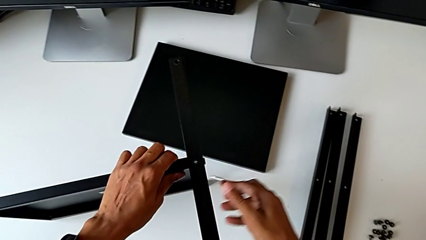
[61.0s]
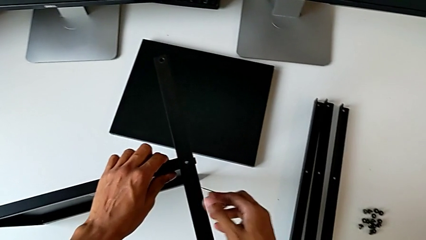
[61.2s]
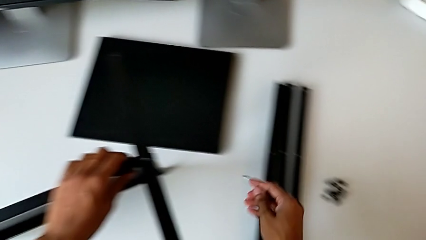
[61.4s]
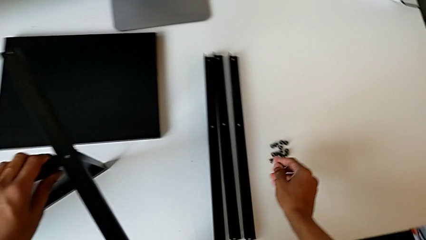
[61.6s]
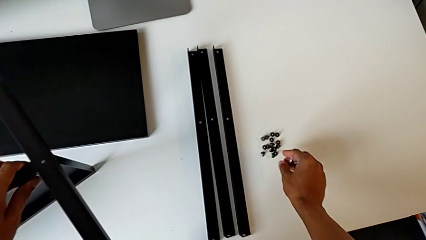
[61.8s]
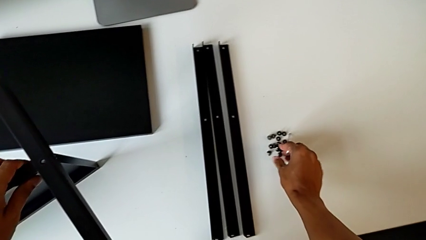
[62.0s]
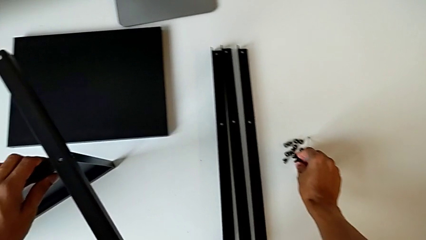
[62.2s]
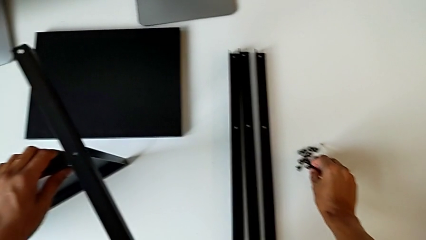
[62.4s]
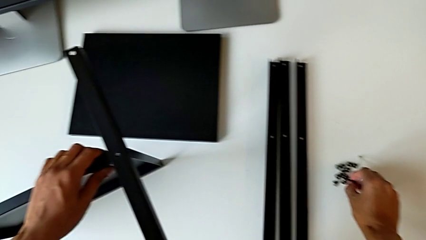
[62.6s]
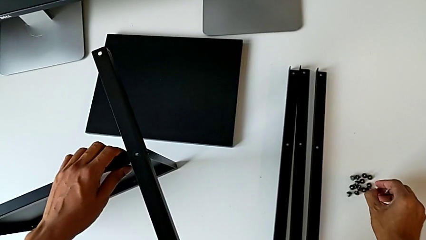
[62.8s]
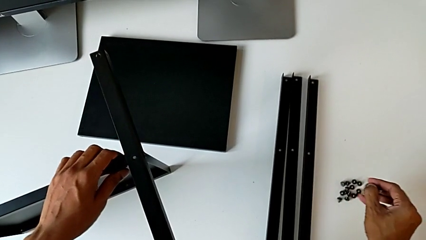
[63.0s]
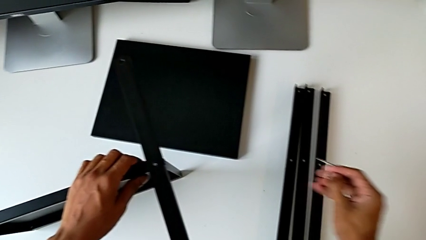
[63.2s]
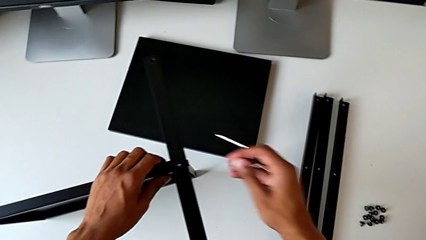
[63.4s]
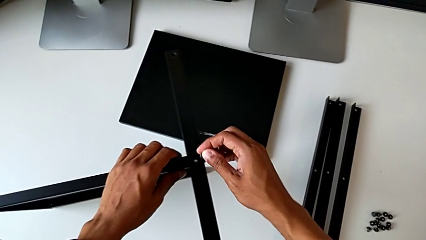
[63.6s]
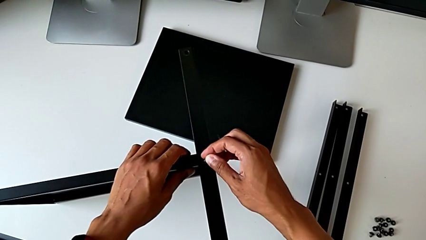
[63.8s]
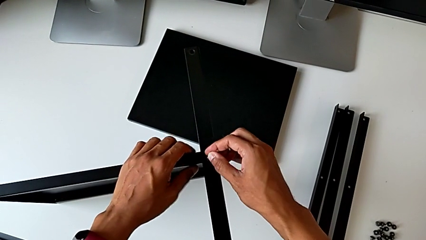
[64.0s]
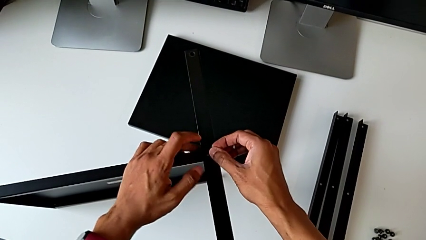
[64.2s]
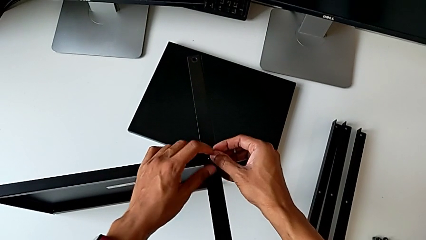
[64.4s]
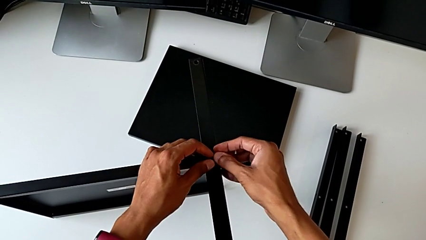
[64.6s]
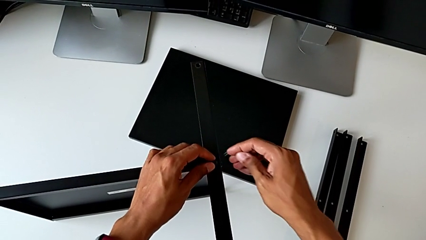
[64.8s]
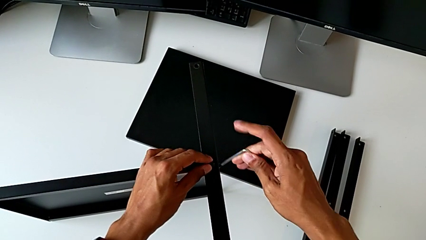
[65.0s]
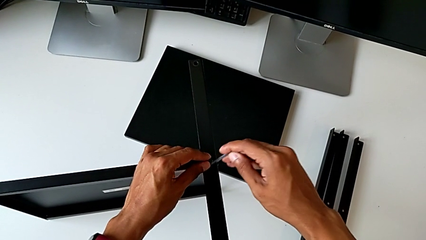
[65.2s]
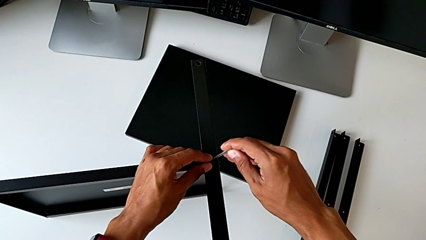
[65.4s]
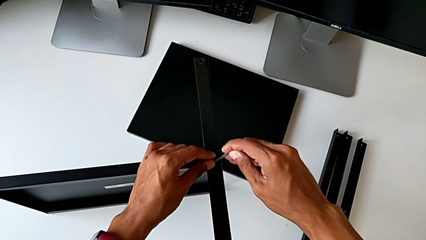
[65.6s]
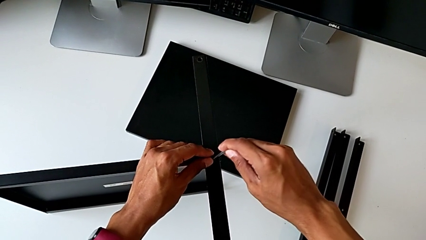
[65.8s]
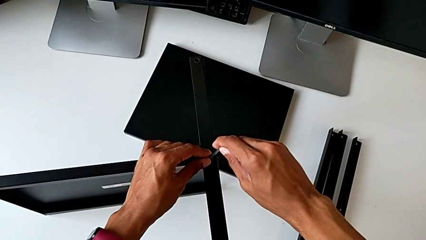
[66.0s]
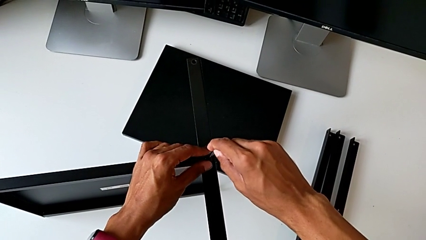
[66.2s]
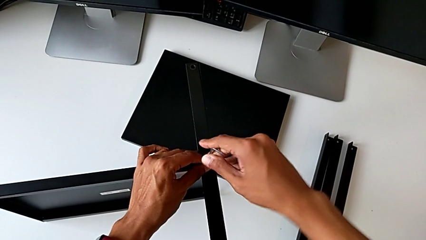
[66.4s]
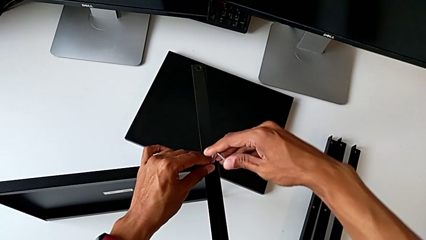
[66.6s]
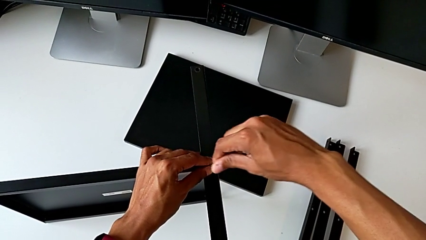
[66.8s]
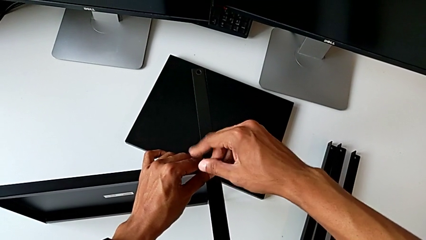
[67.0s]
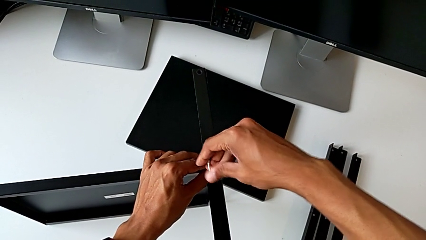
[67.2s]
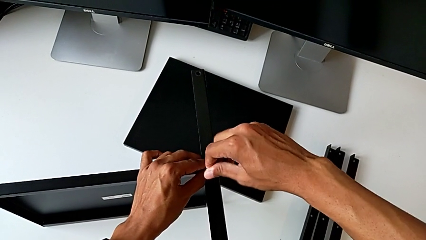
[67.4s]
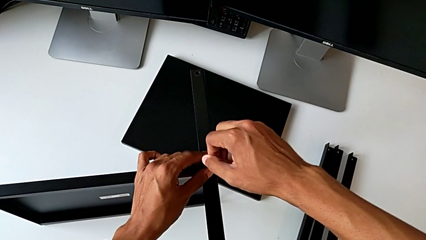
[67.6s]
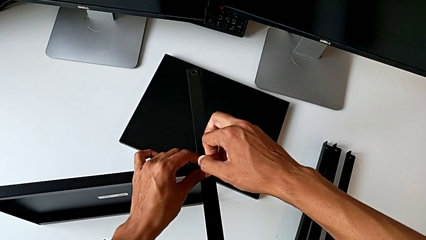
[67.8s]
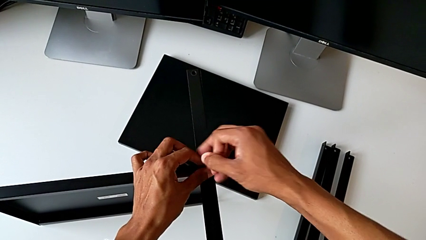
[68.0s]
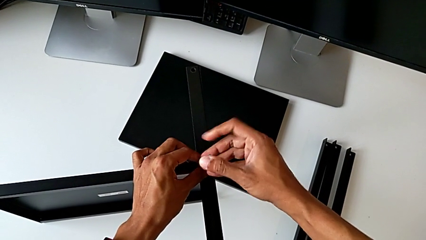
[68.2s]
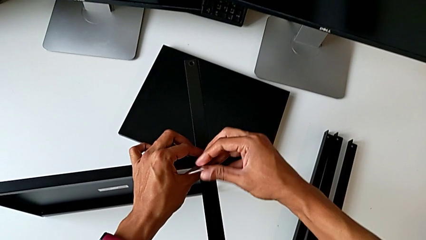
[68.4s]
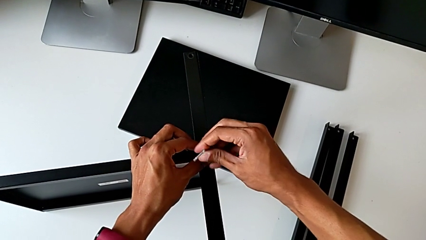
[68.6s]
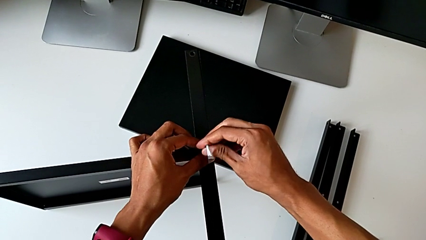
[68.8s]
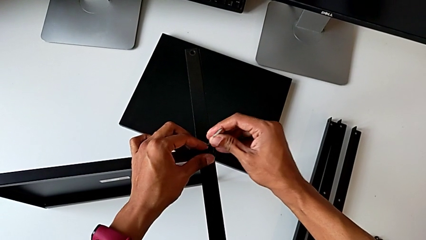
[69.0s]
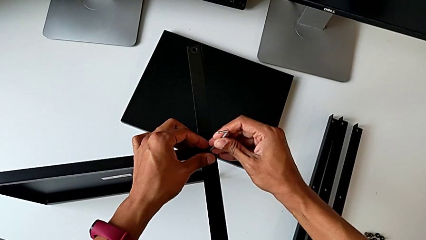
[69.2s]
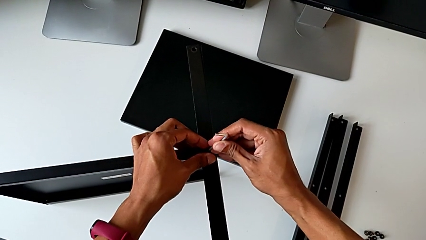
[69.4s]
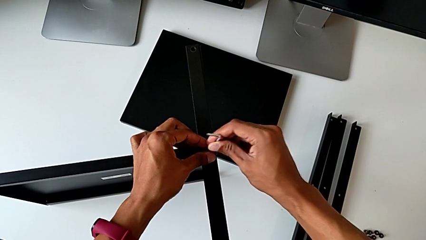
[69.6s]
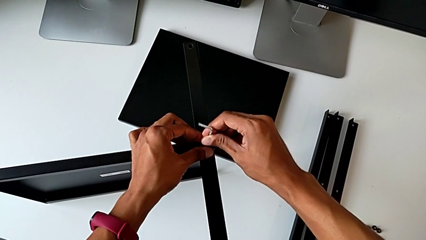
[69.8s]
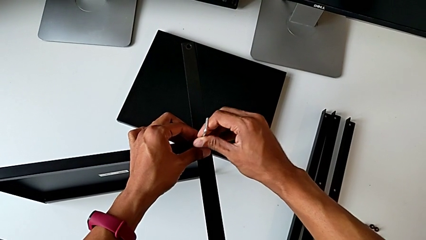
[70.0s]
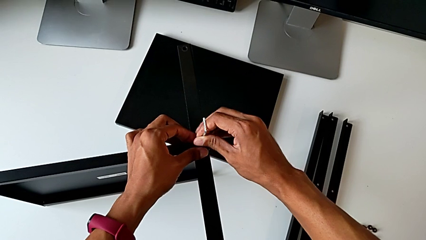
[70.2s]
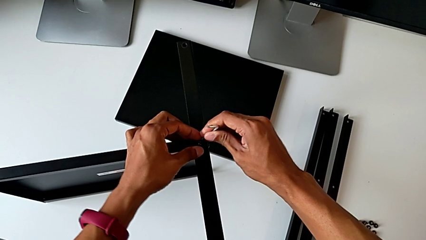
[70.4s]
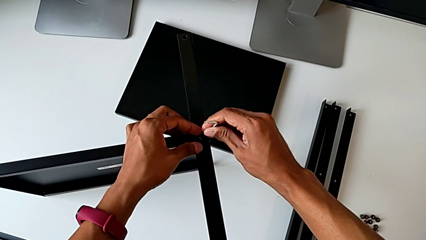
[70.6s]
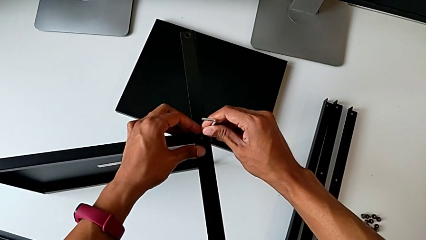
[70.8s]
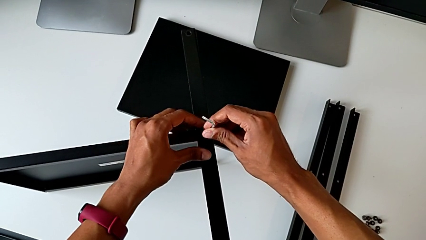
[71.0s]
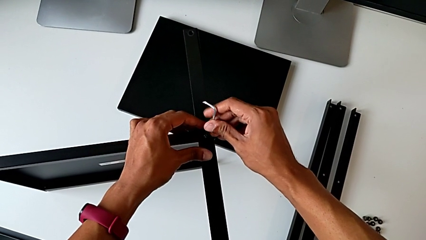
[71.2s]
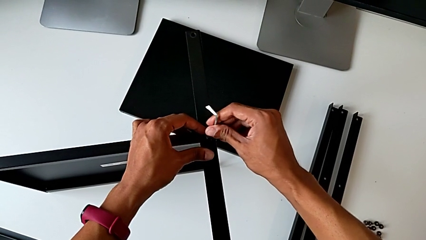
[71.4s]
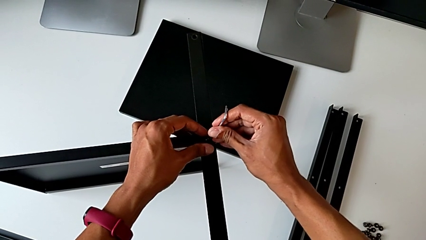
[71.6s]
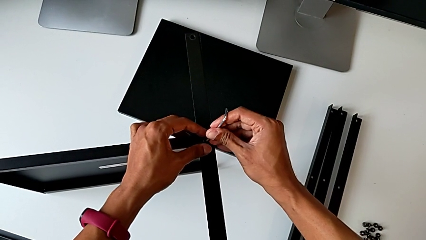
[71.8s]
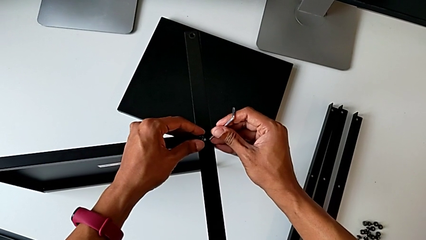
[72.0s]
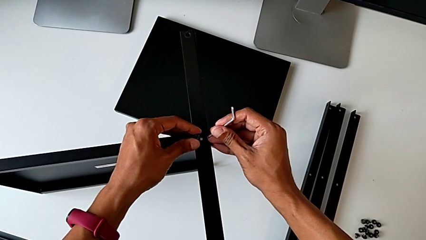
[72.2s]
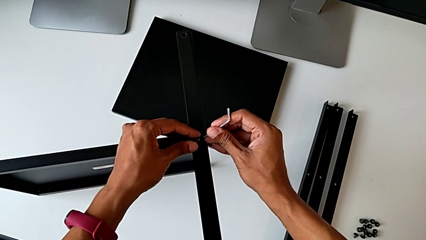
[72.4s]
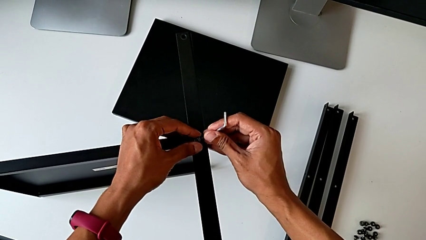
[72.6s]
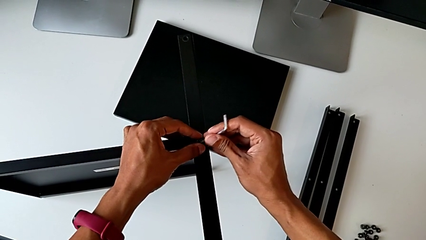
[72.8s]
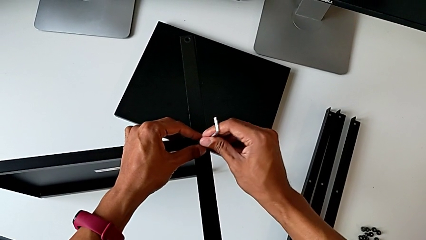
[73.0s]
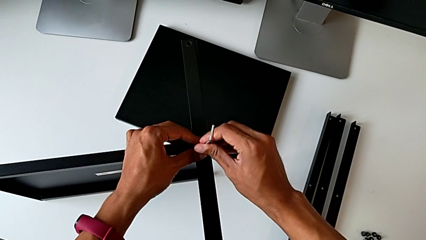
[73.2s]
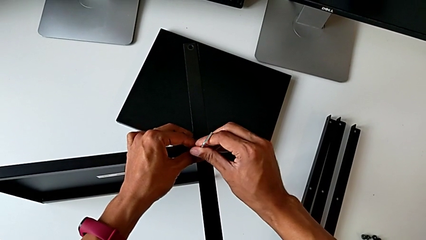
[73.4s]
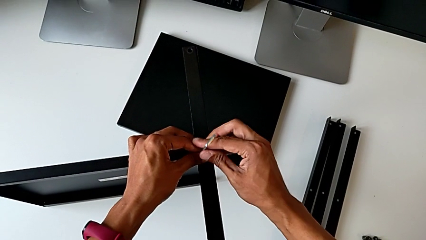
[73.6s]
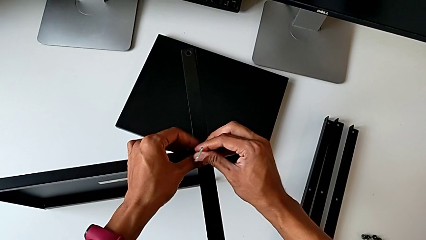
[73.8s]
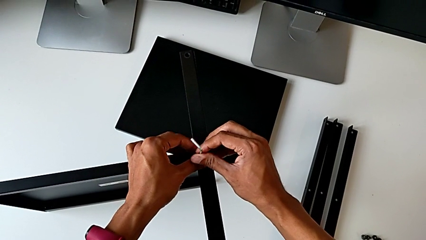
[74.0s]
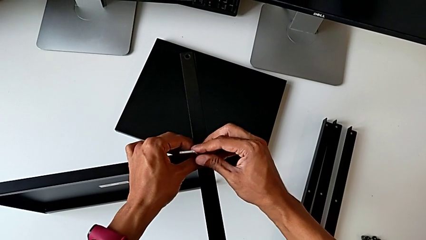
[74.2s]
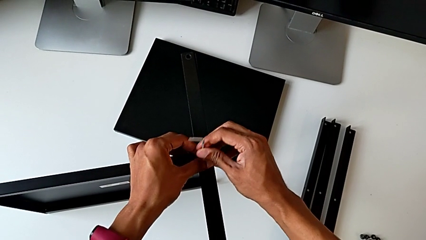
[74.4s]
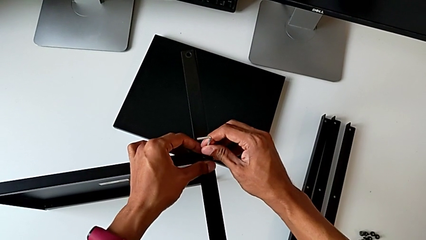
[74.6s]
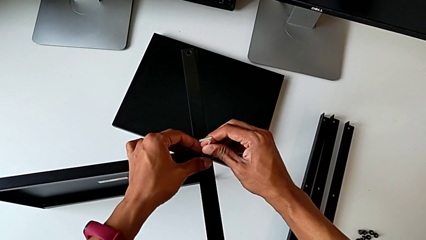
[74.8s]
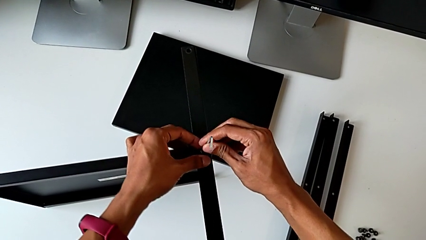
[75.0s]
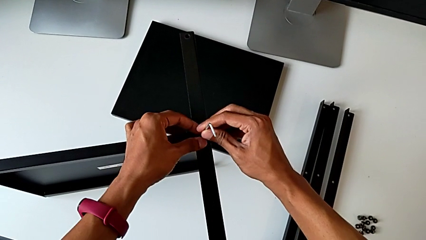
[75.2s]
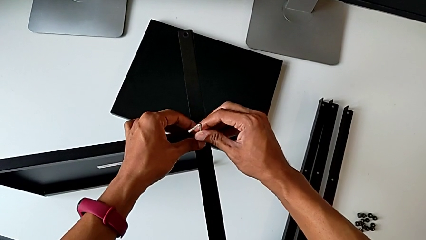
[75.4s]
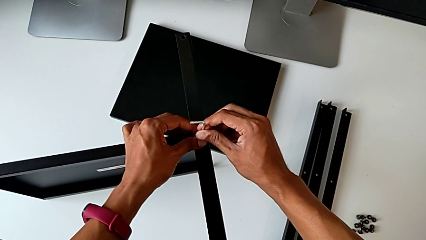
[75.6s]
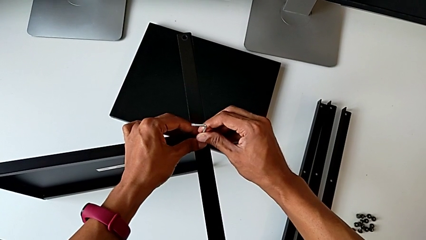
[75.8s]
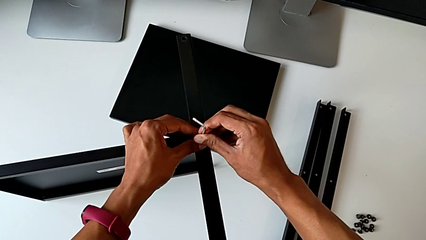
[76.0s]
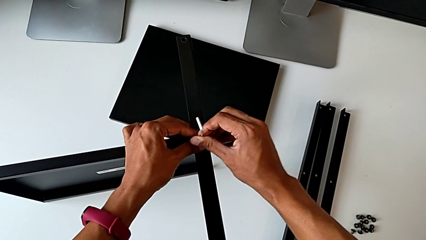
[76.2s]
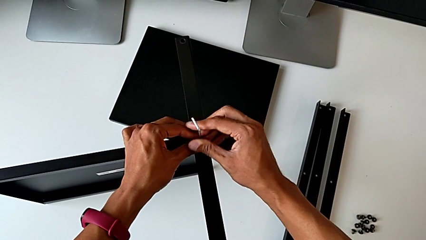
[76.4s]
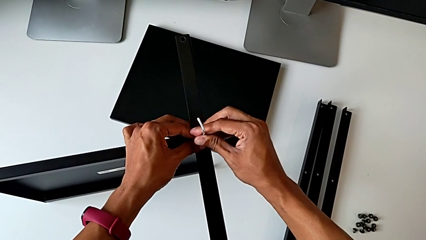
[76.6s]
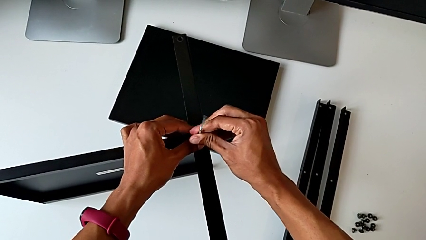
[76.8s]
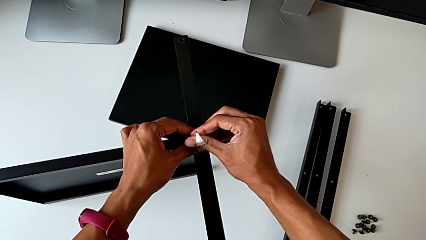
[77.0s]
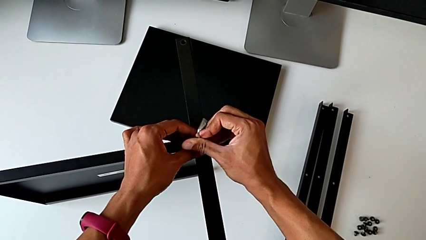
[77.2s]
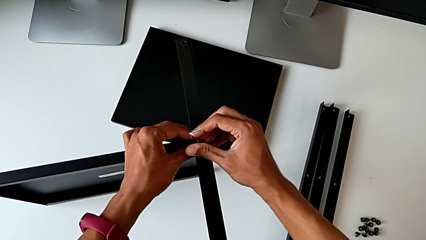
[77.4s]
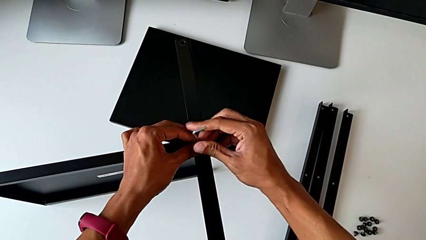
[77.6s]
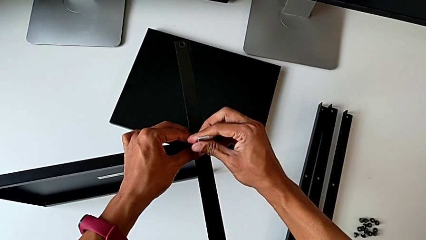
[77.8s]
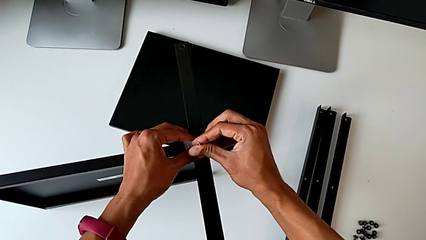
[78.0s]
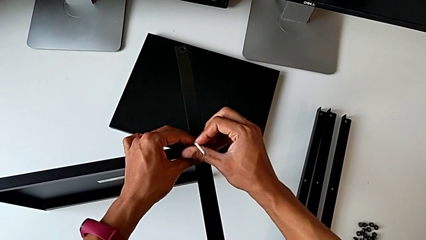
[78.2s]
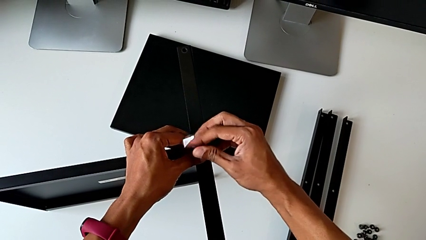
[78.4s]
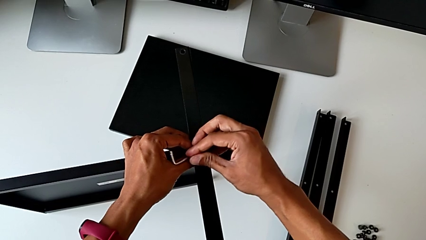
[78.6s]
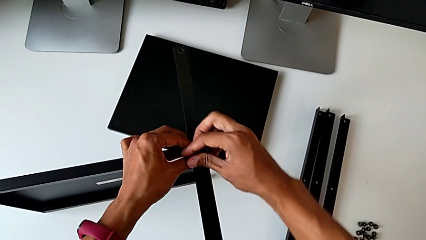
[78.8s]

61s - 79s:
The camera wearer is screwing the first leg of the table. They grab the hex socket head, insert the Allen wrench and screw the hex socket head.
